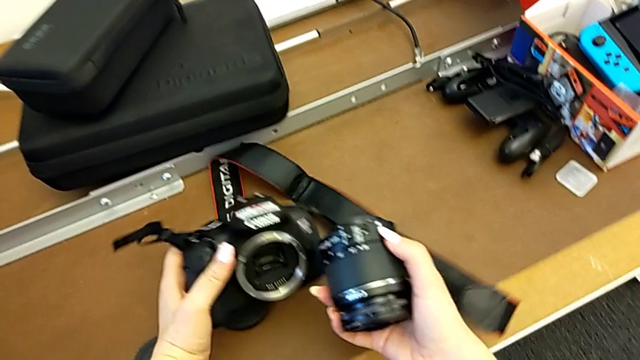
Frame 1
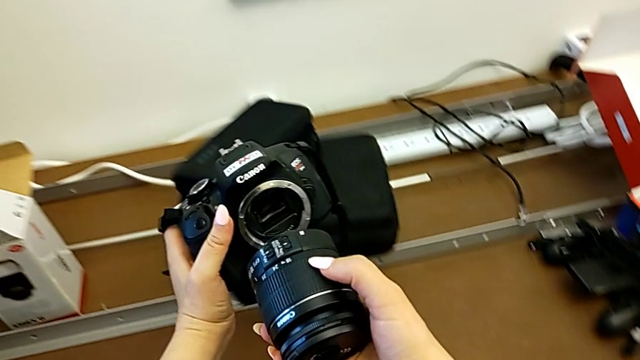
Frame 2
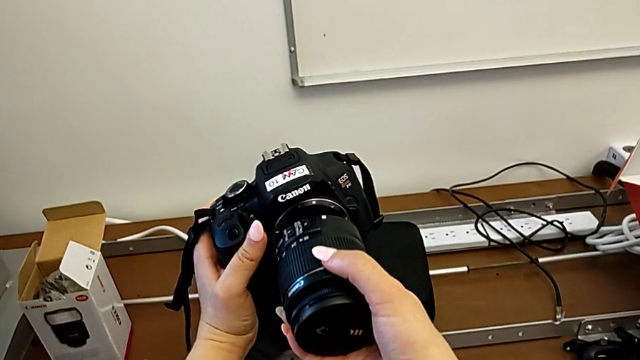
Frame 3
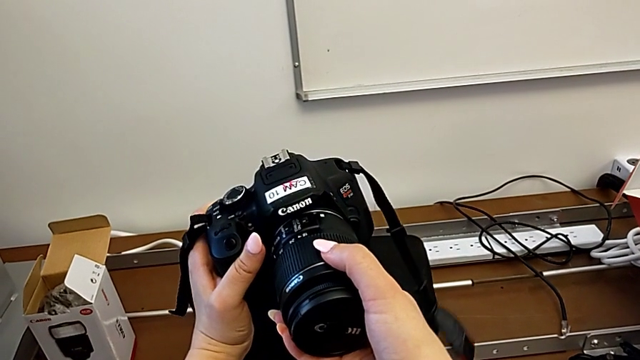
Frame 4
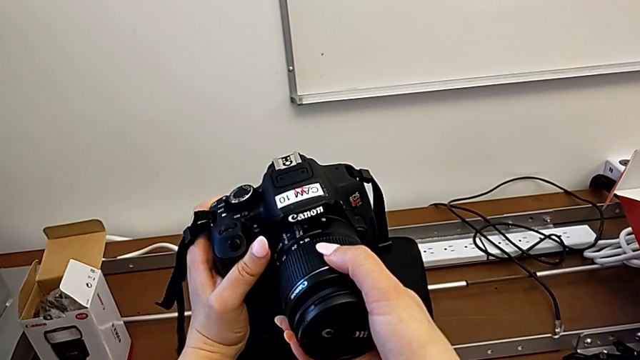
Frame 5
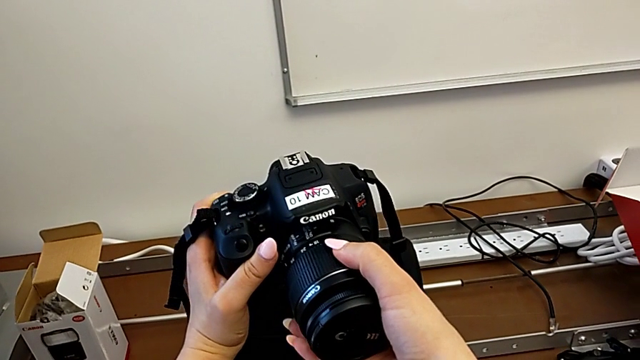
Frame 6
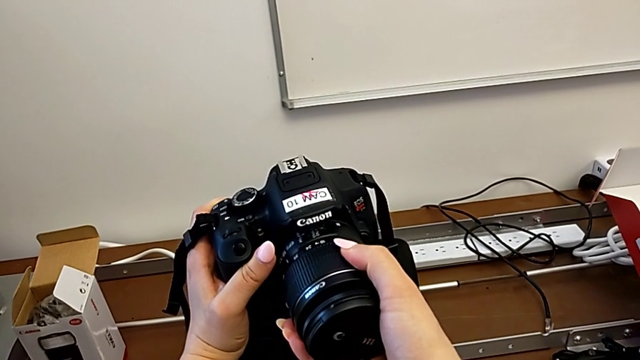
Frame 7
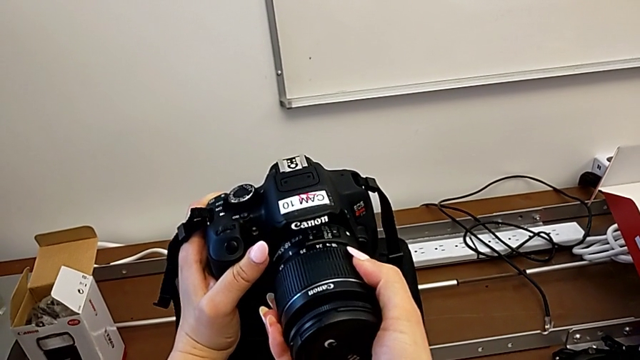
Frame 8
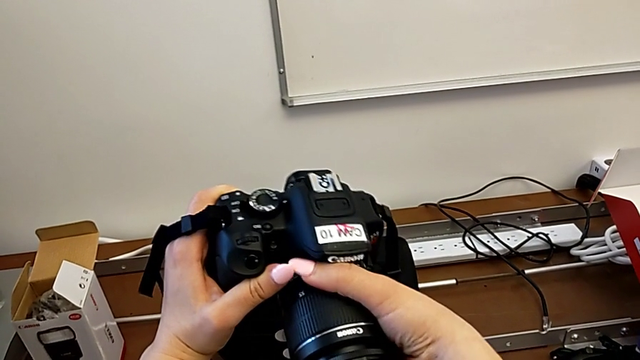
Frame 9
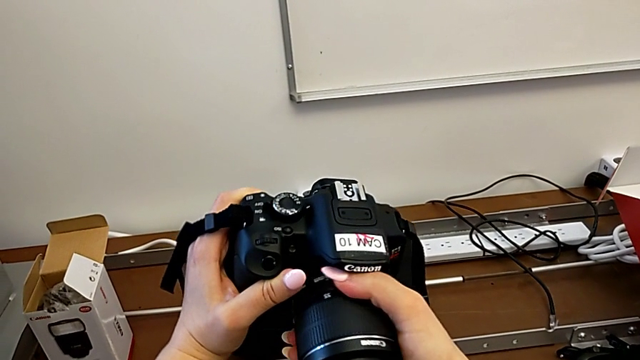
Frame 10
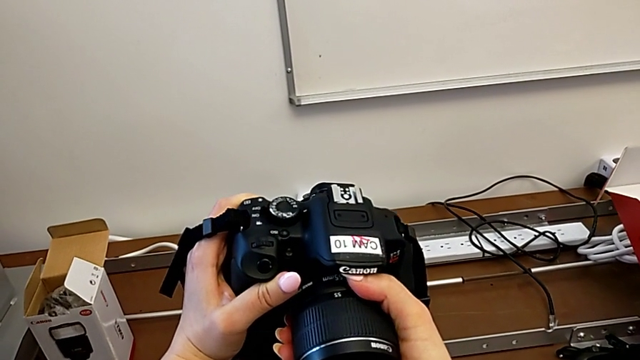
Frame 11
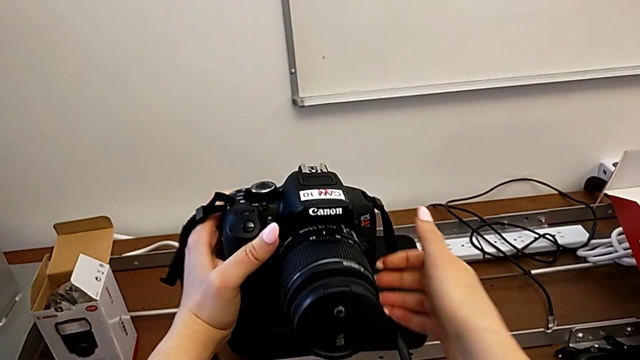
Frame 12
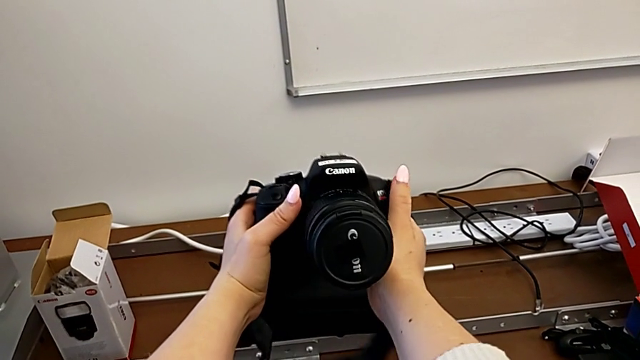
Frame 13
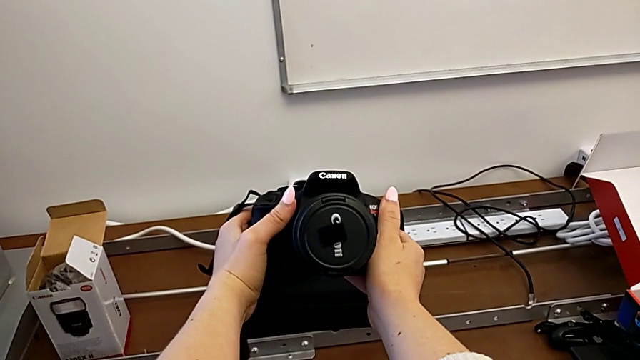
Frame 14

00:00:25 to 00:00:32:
The camera wearer is attaching the lens. They insert the lens and assemble it.

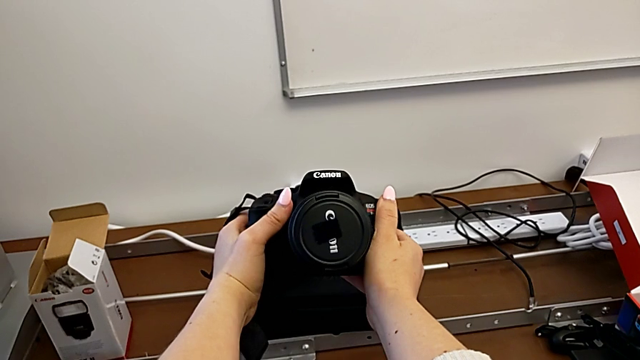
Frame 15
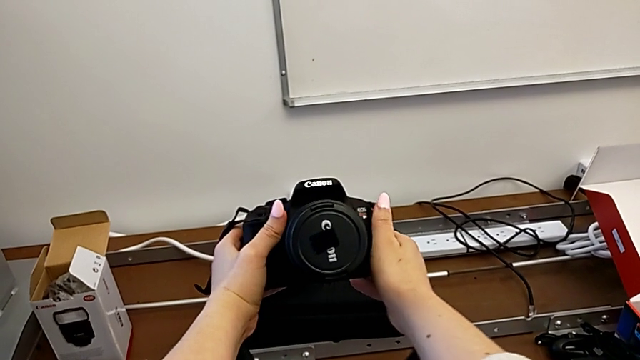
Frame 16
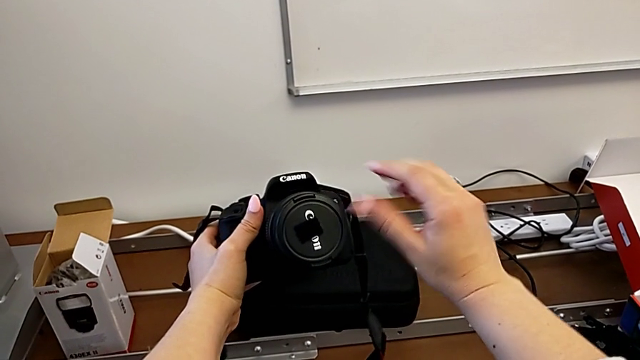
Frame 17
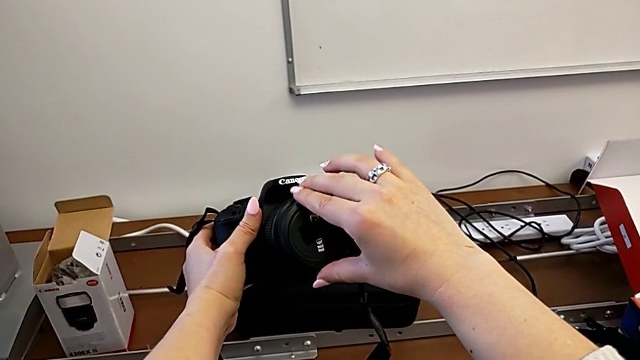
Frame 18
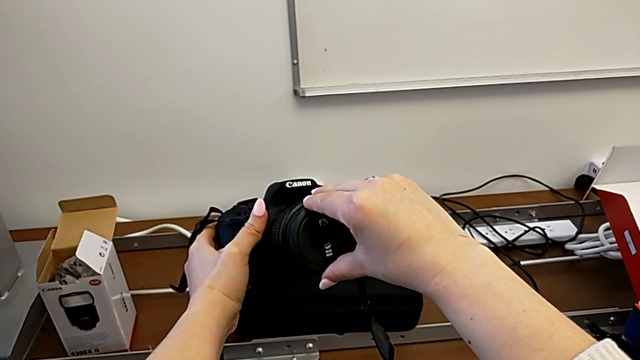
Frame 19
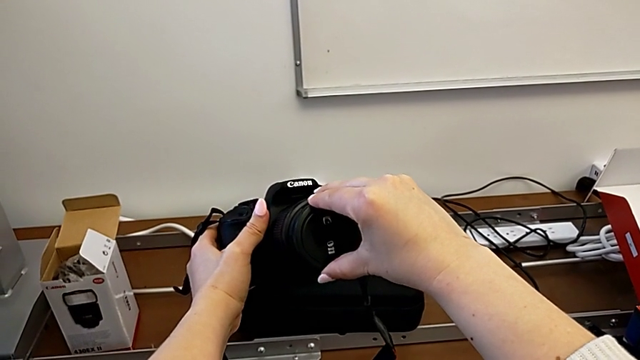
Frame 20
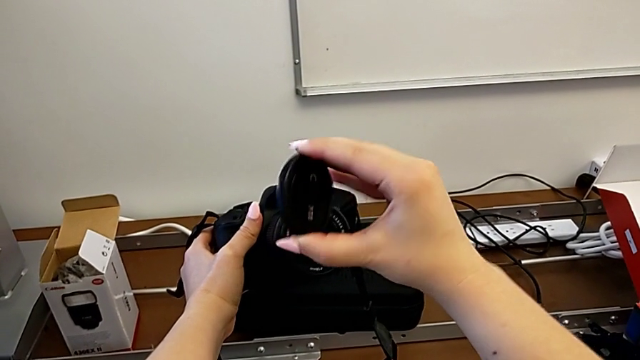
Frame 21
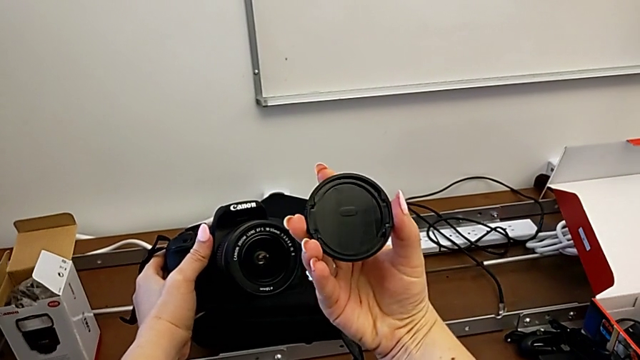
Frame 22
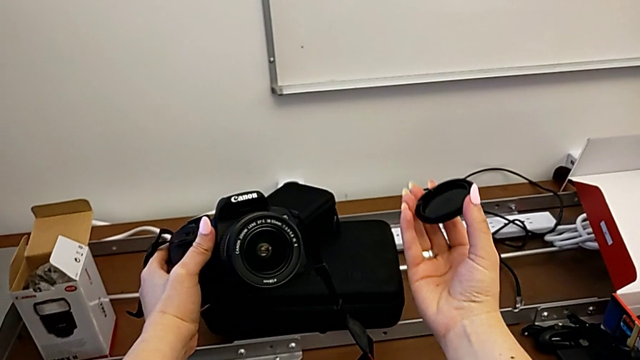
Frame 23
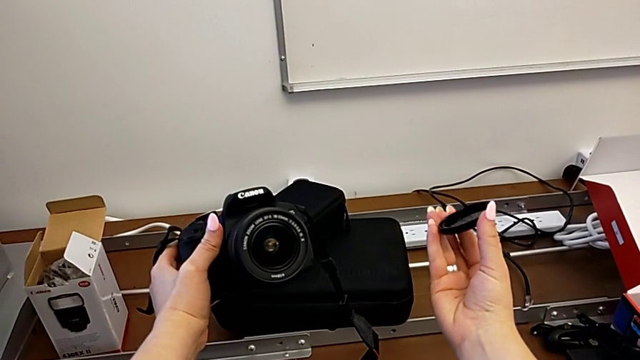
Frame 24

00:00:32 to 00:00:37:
The camera wearer detaches the lens cover. They withdraw the lens cover and hold it.

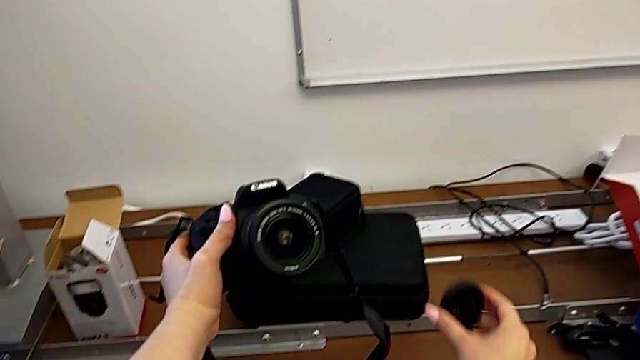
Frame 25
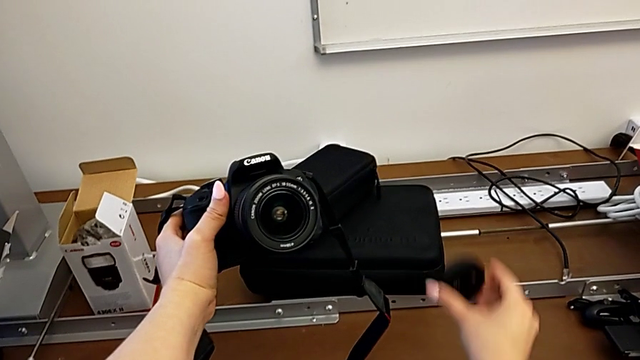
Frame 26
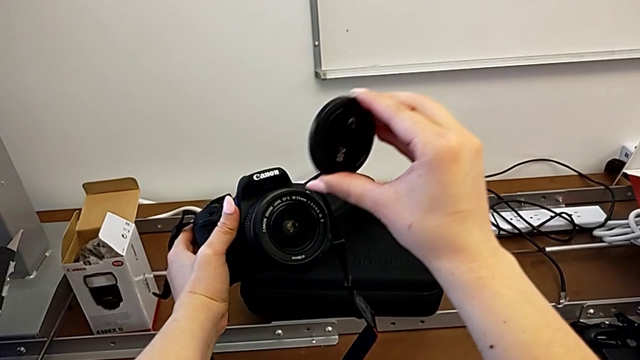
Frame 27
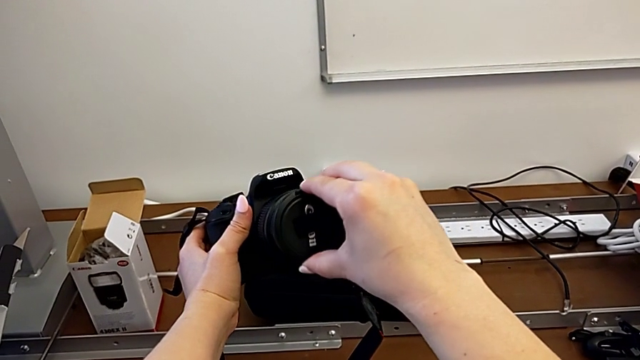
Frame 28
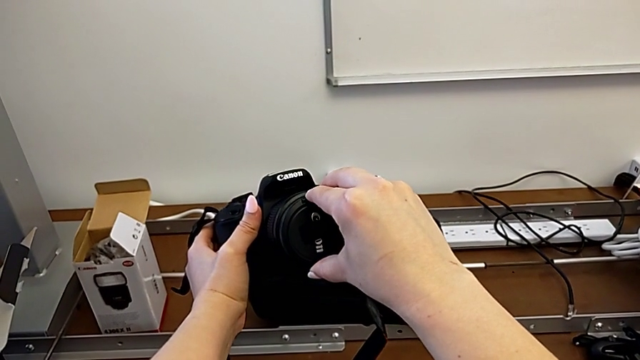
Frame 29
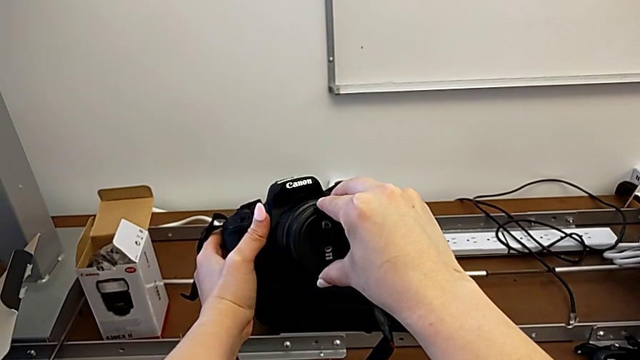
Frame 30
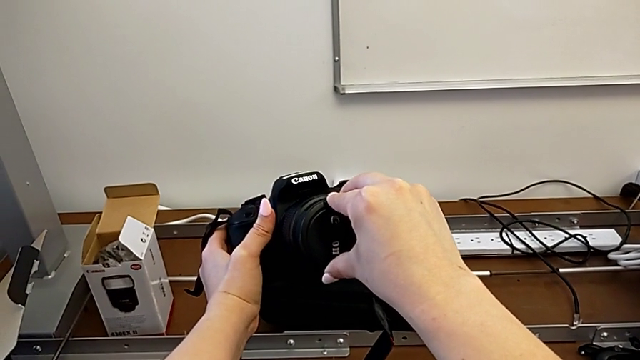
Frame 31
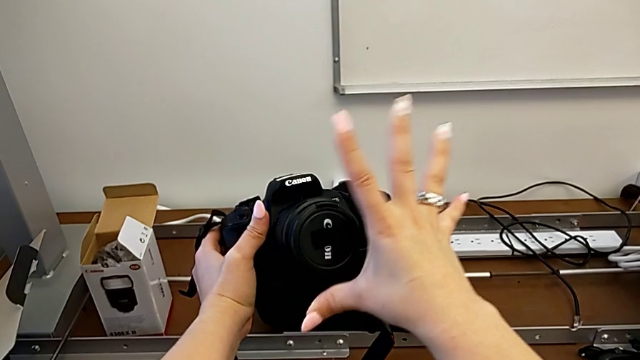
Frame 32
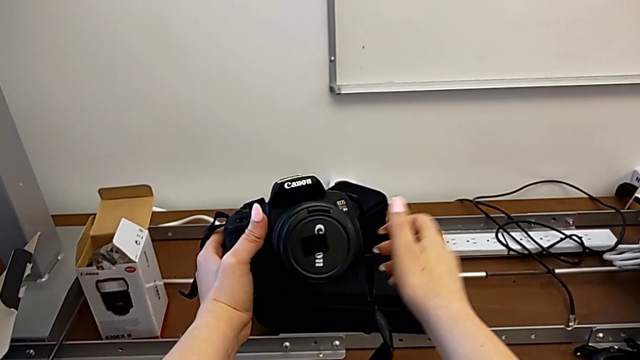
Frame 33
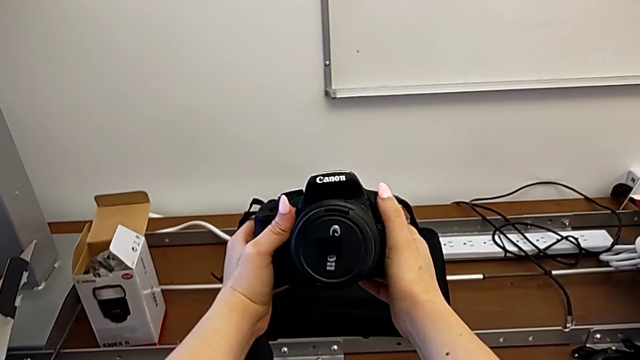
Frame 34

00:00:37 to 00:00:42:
The camera wearer attaches the lens cover. They assemble the lens cover.

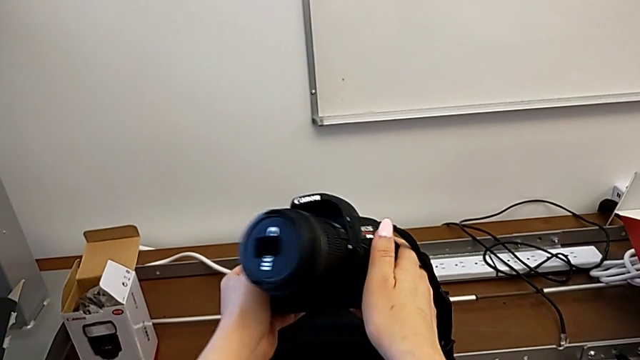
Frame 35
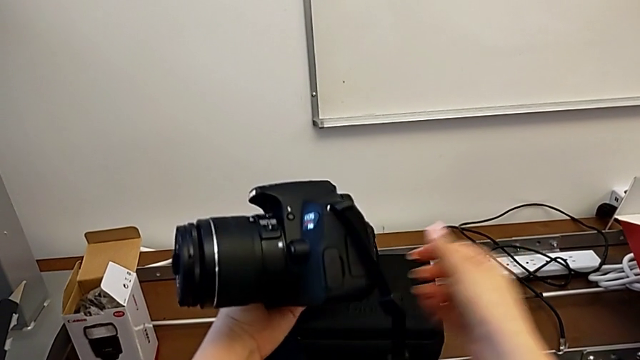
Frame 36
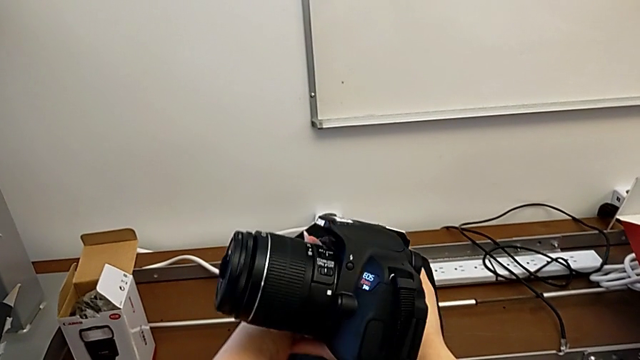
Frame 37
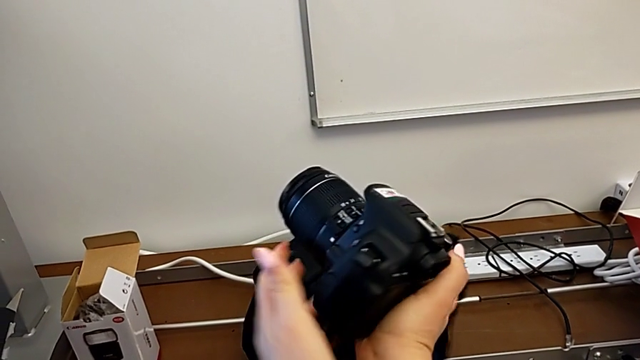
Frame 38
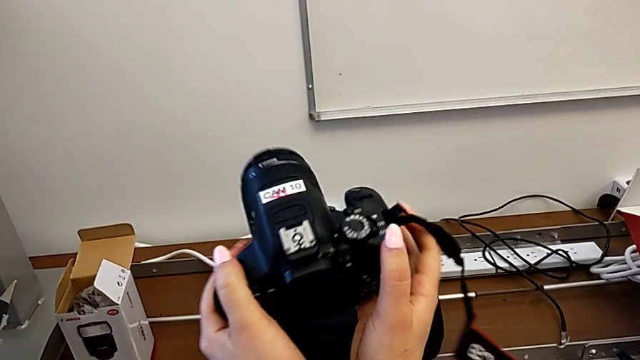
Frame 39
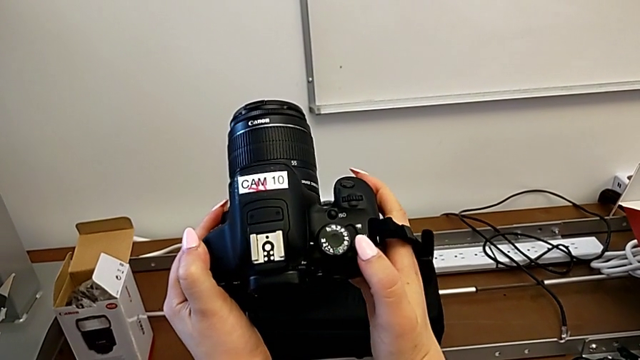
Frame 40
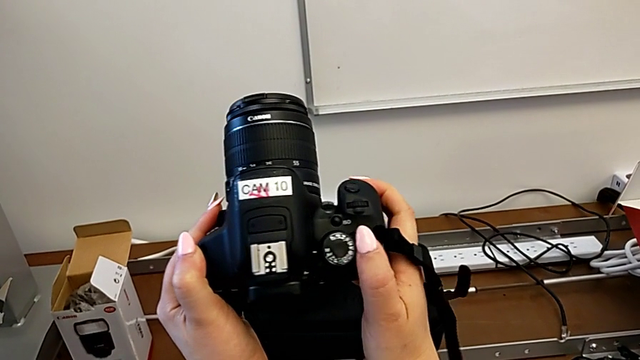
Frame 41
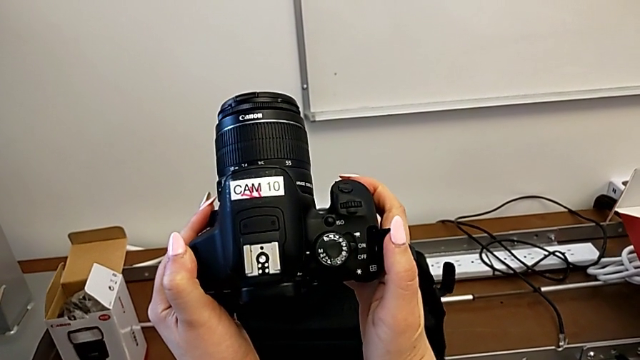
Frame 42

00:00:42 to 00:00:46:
The camera wearer turns the DSLR on. They rotate the DSLR and turn on it.

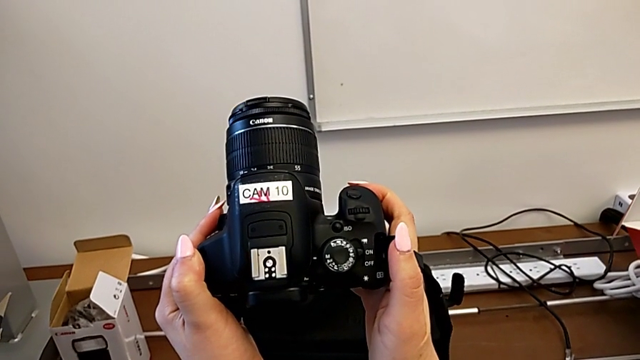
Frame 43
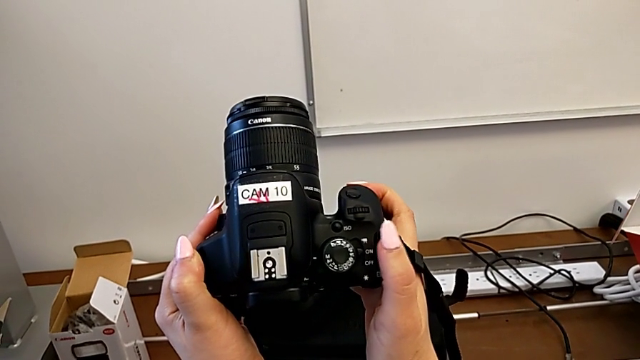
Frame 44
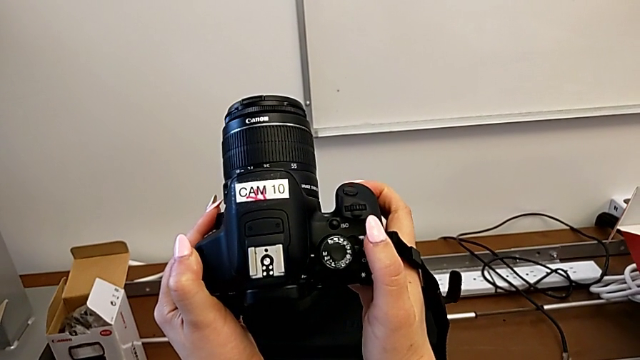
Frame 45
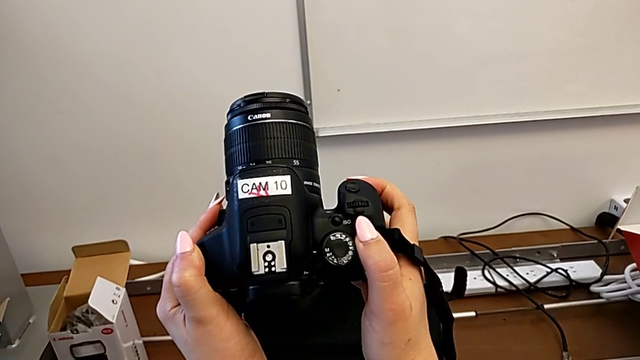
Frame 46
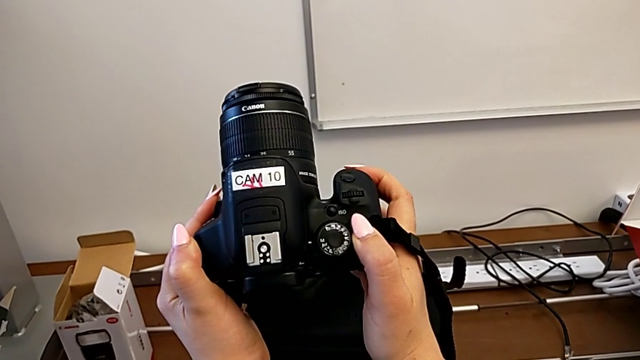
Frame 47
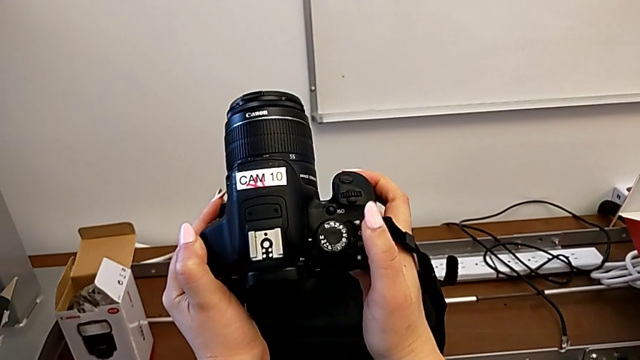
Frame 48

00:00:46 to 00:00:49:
The camera wearer turns the DSLR off. They turn off the DSLR.
